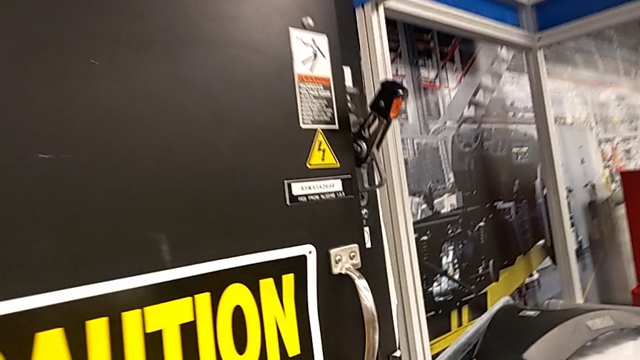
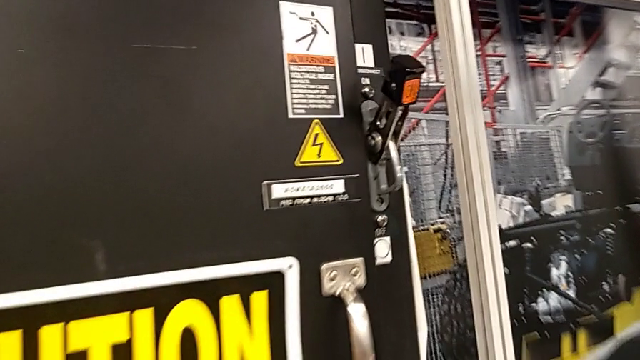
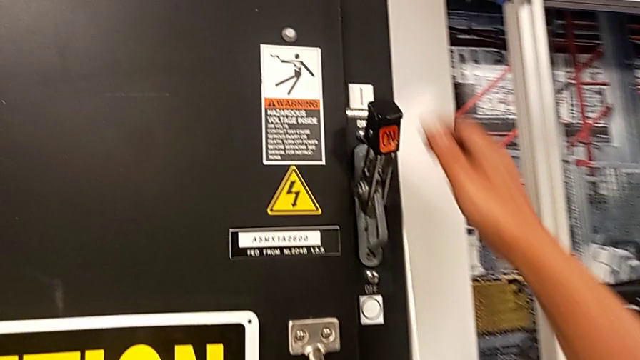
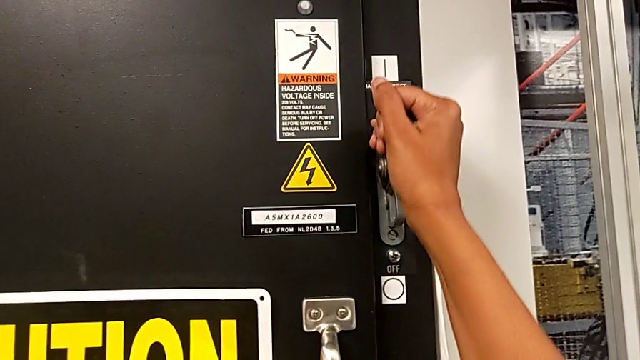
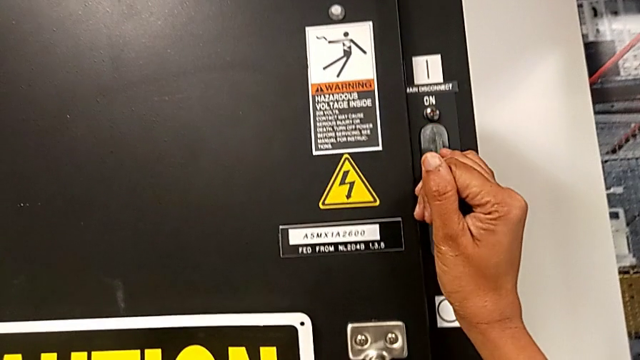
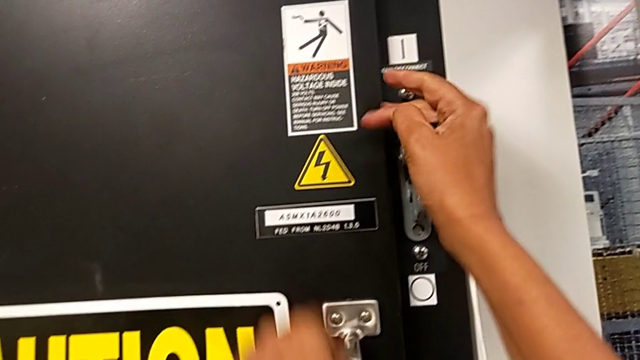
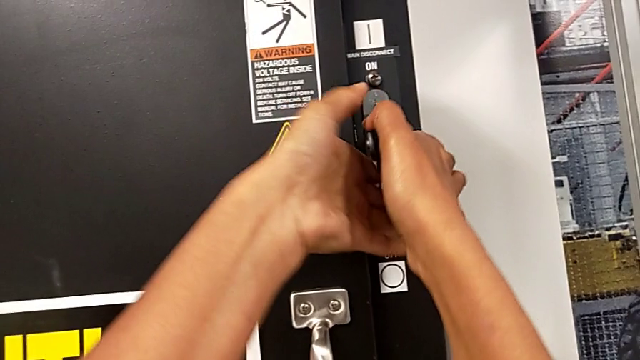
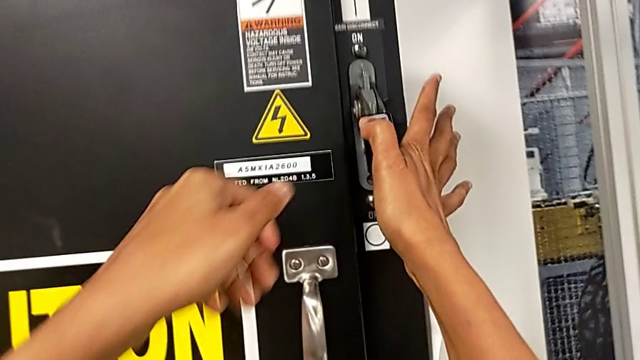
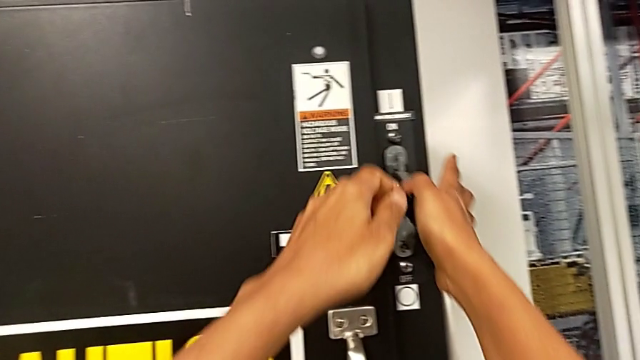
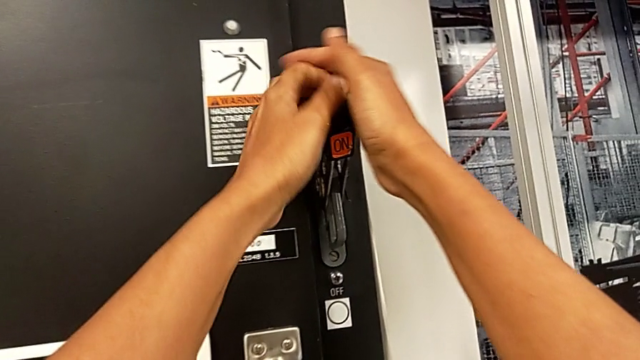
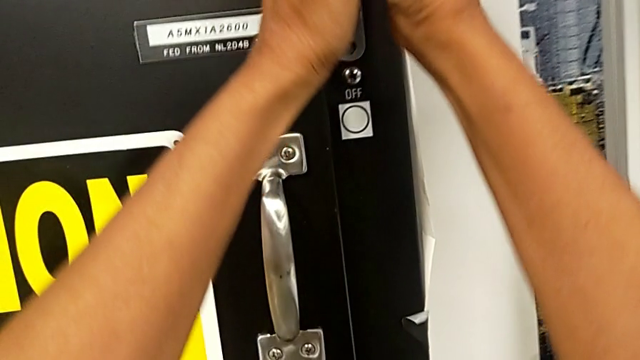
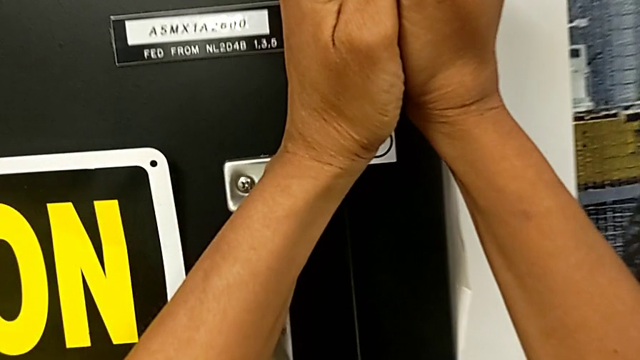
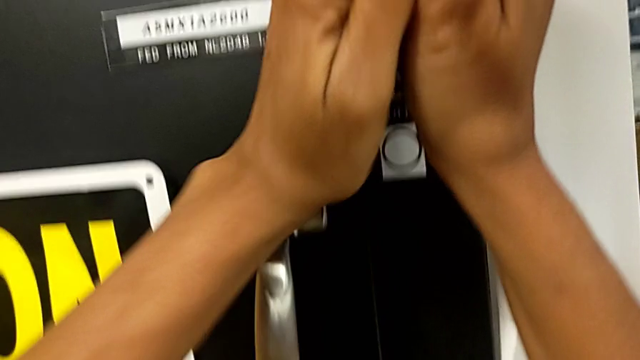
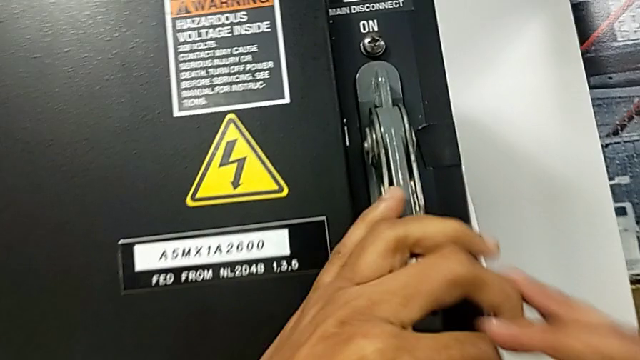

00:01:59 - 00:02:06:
The camera wearer turns off the main power. They grab the lever and push it.

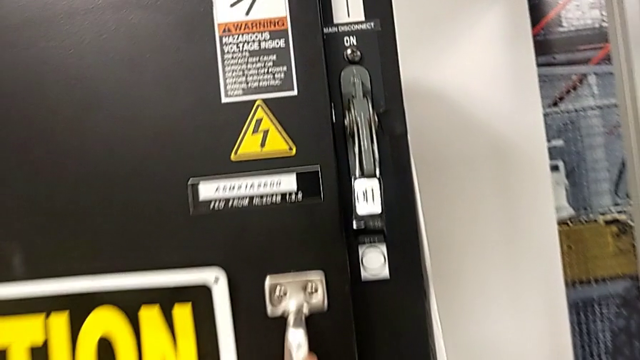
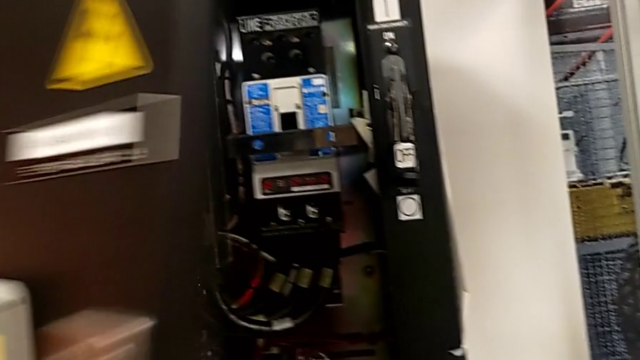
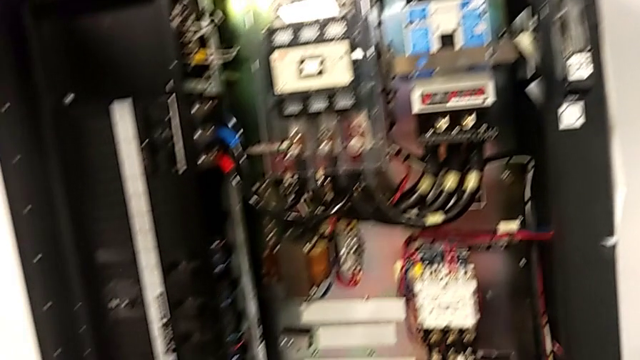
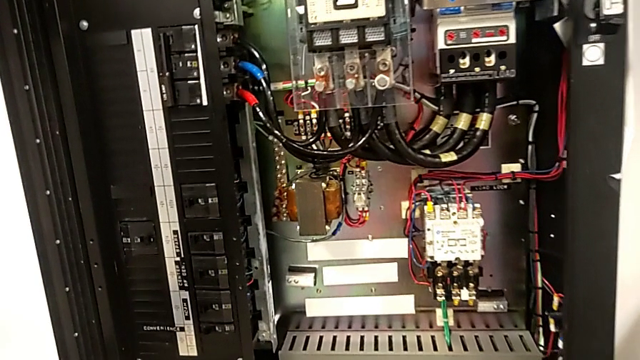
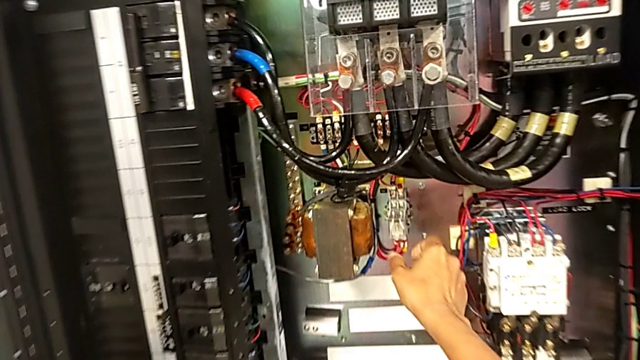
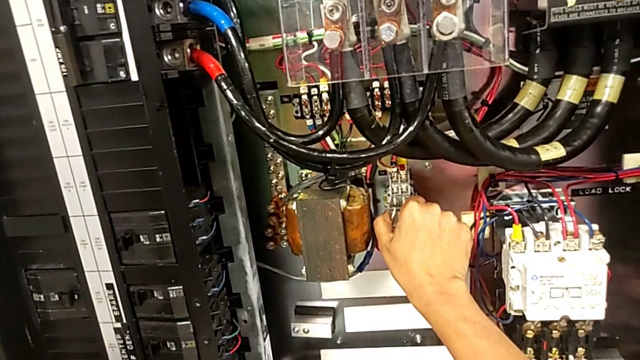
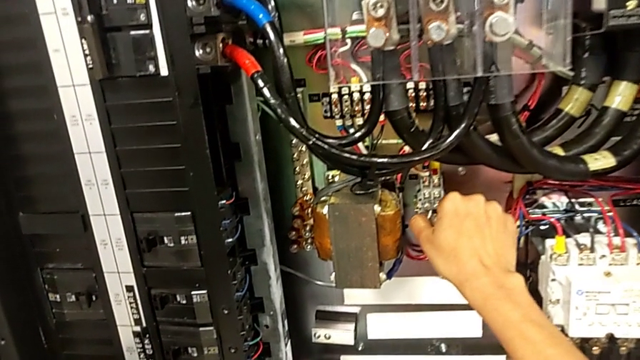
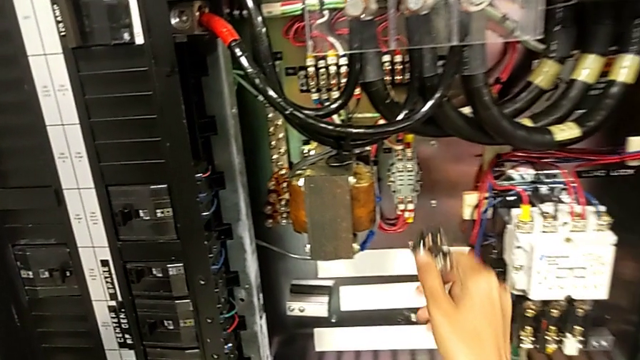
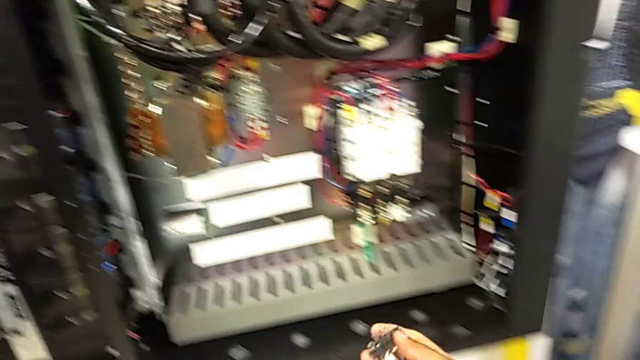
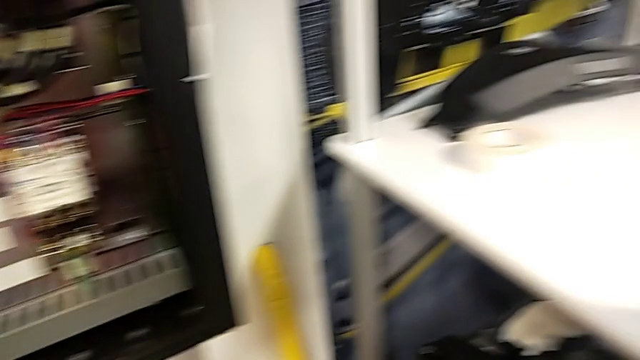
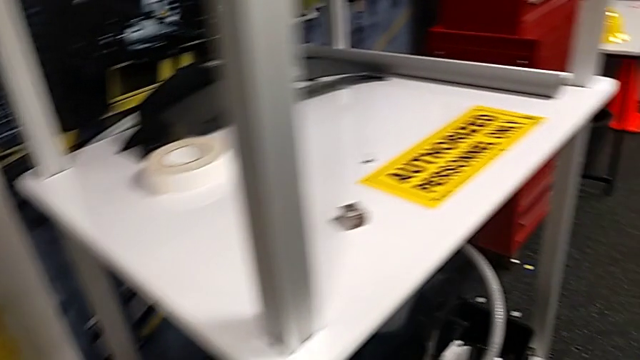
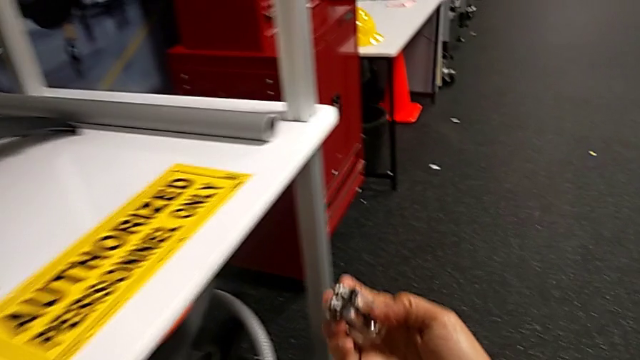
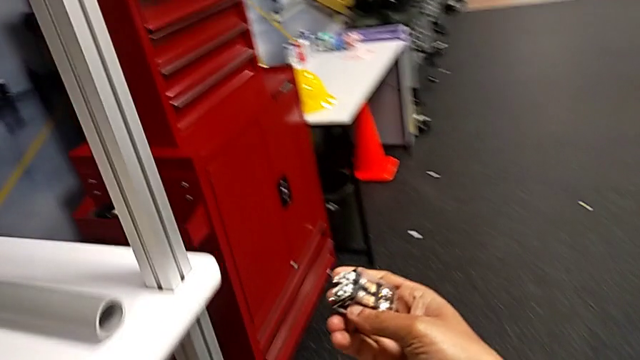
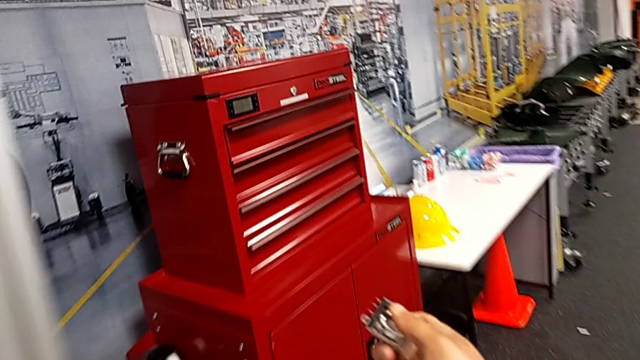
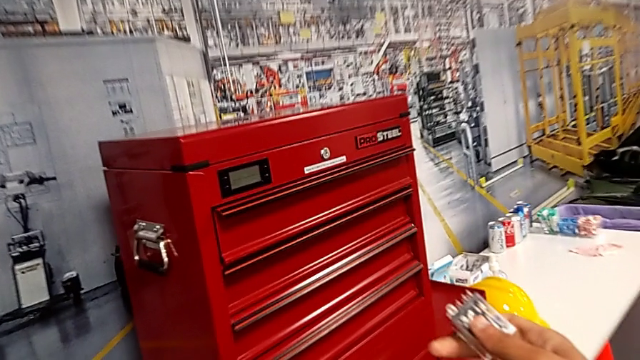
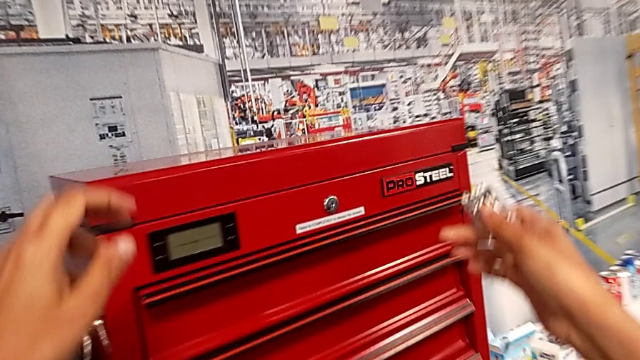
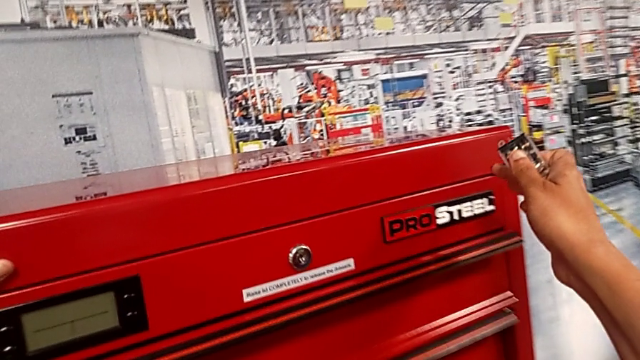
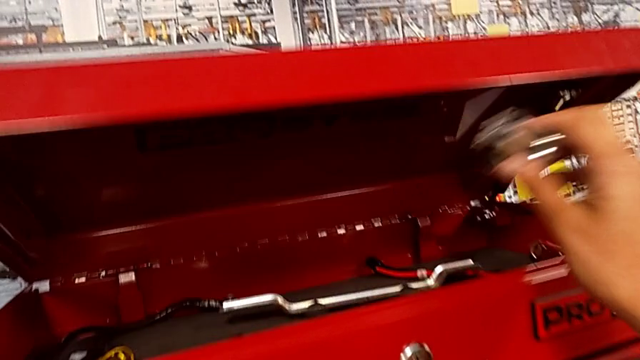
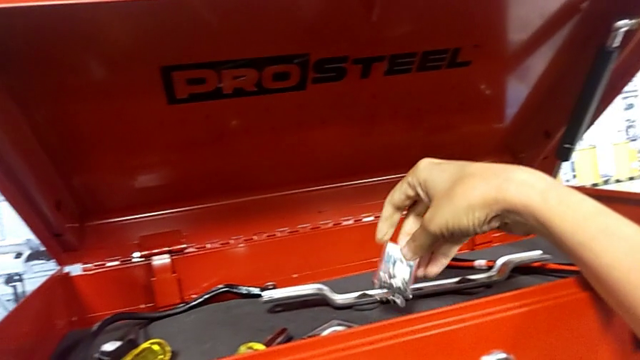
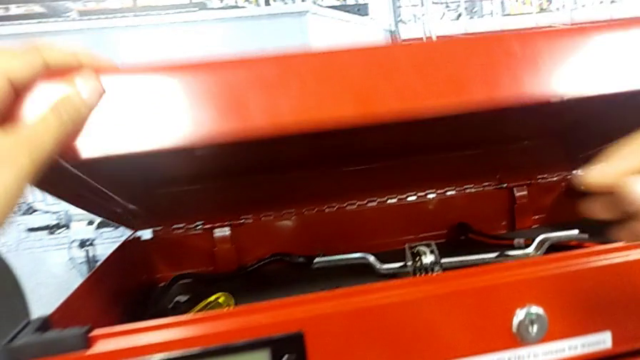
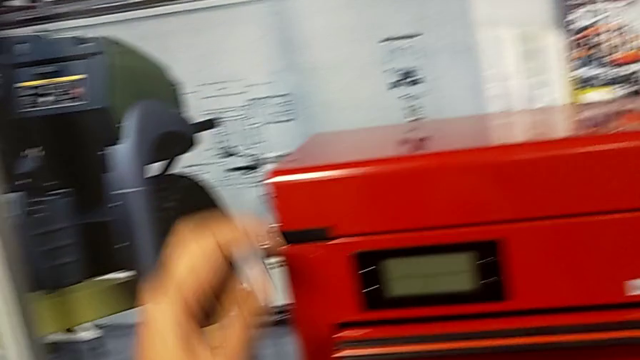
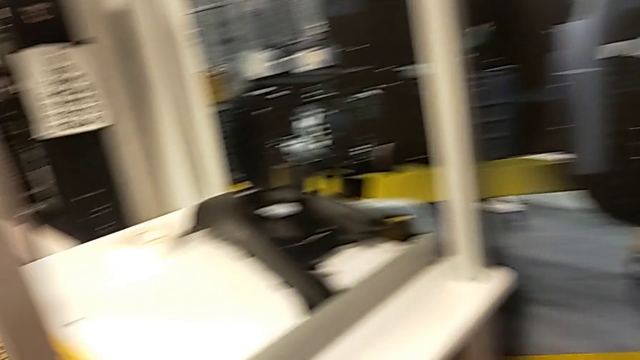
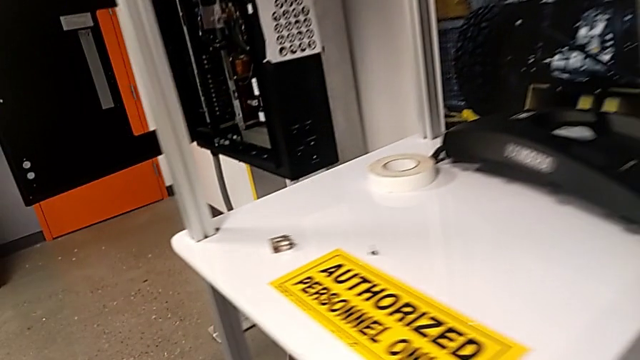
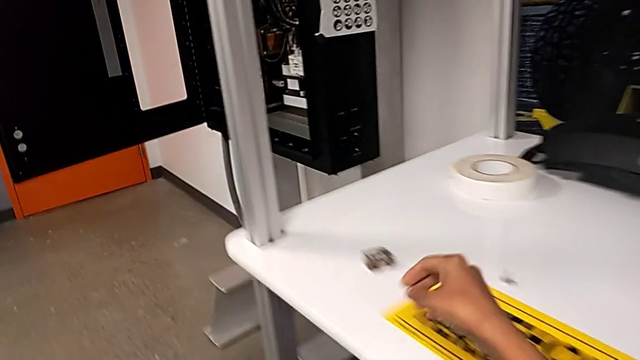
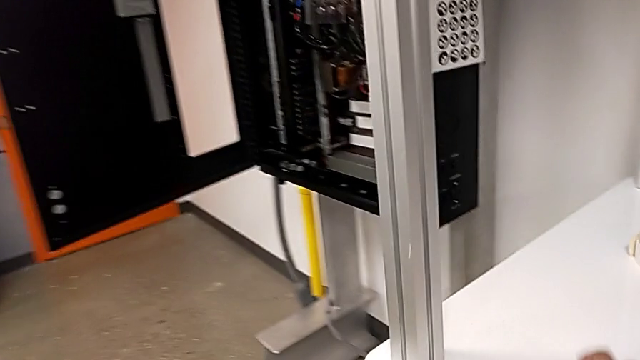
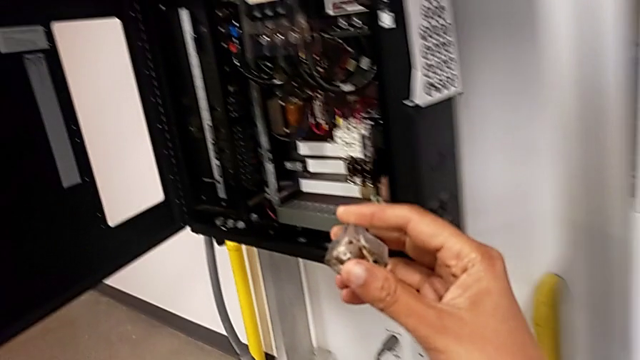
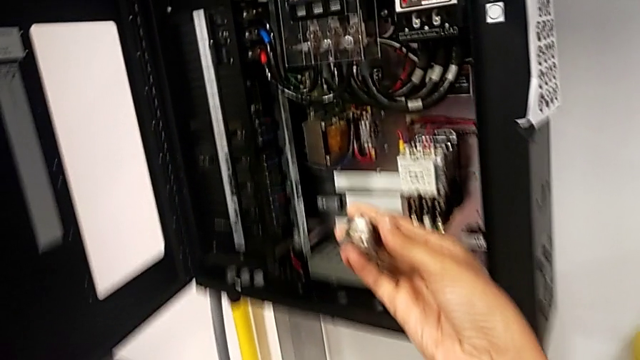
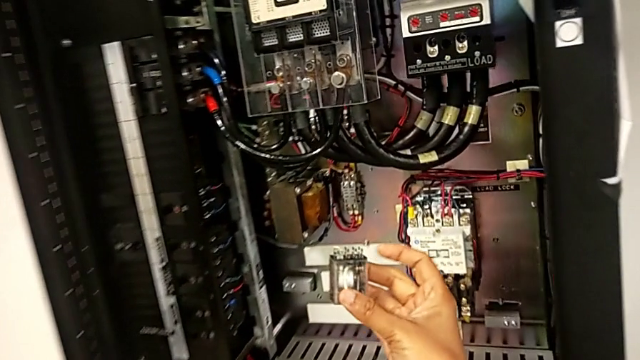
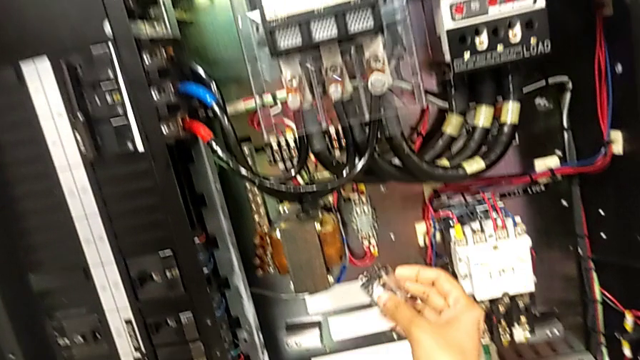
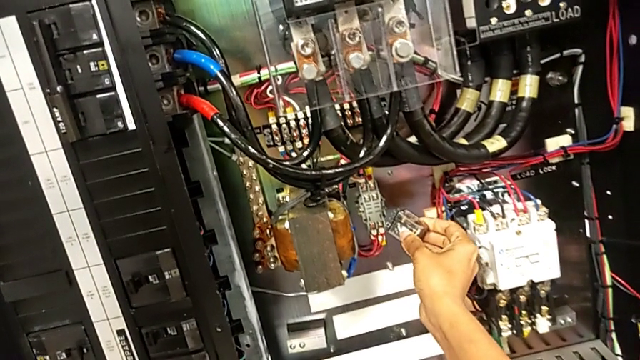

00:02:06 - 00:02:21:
The camera wearer is exchanging the component. They open the front panel door, grab the circuit breaker, withdraw the circuit breaker and hold the circuit breaker. They open the toolbox with the left hand, place the circuit breaker with the right hand and close the toolbox with the left hand. They grab the circuit breaker and hold it.
